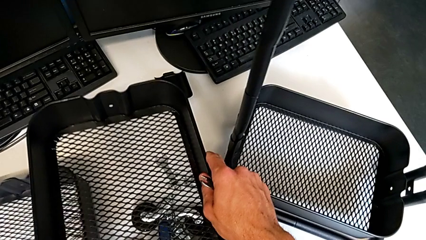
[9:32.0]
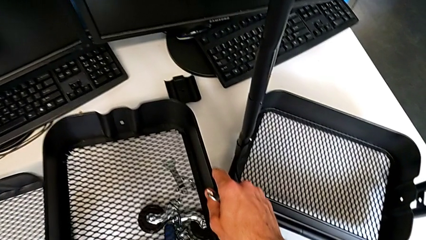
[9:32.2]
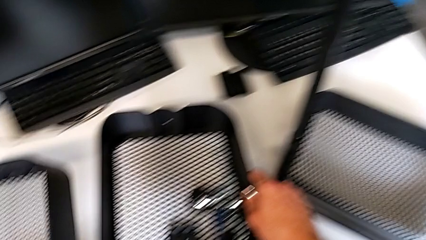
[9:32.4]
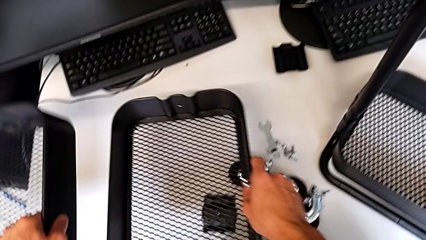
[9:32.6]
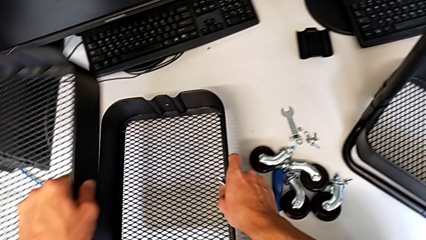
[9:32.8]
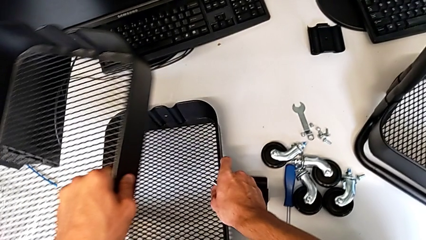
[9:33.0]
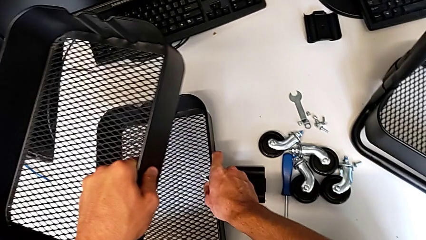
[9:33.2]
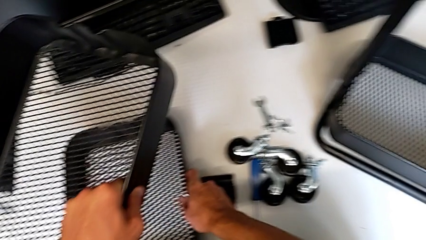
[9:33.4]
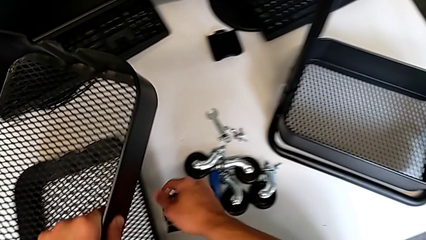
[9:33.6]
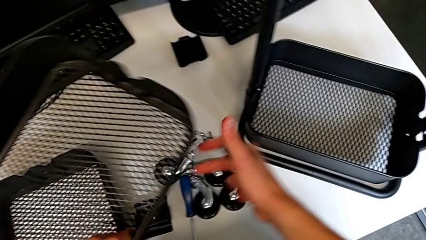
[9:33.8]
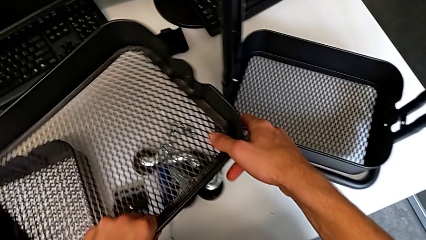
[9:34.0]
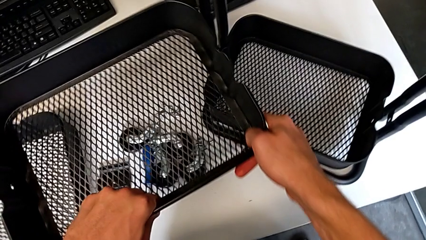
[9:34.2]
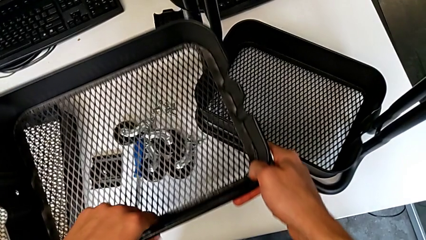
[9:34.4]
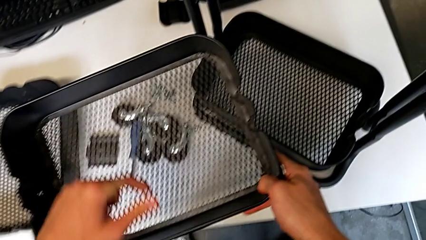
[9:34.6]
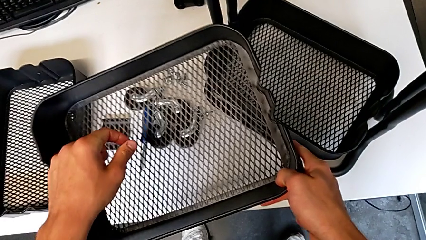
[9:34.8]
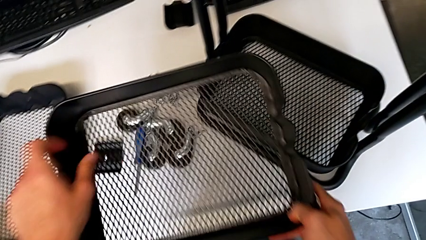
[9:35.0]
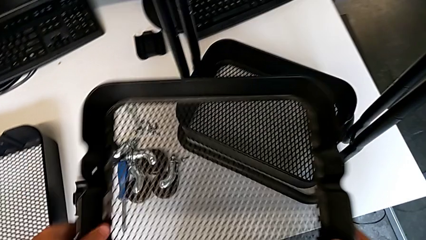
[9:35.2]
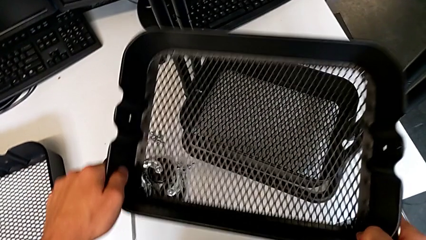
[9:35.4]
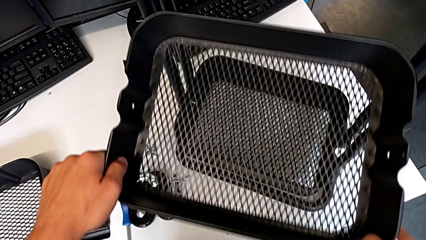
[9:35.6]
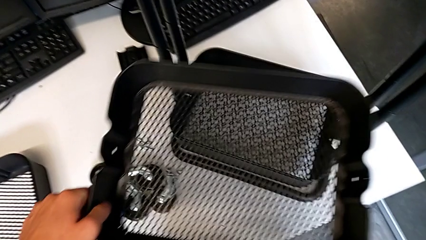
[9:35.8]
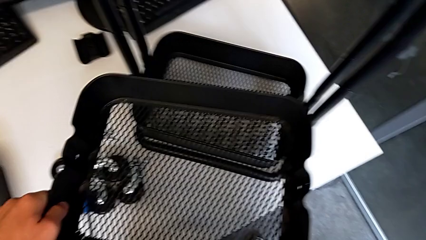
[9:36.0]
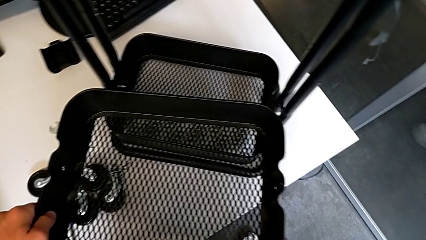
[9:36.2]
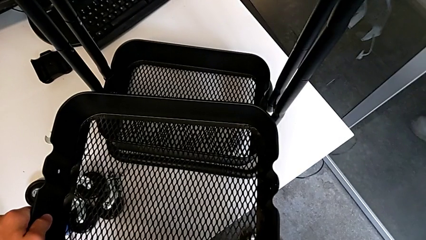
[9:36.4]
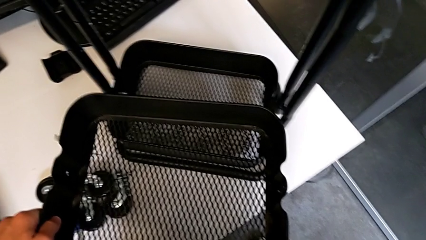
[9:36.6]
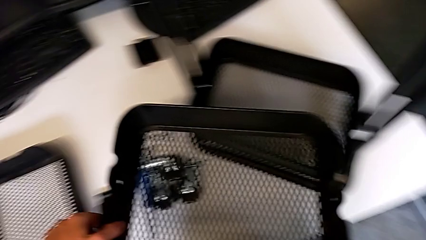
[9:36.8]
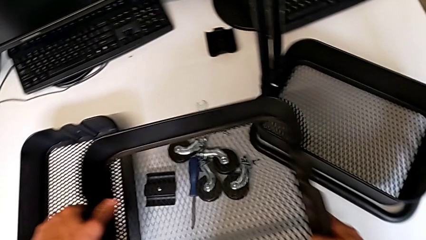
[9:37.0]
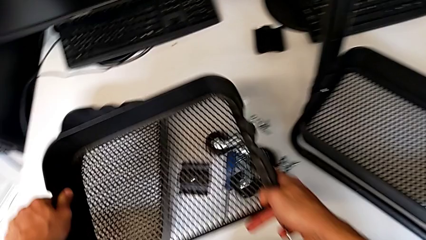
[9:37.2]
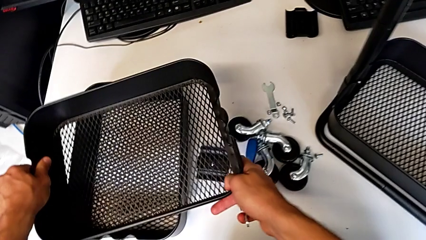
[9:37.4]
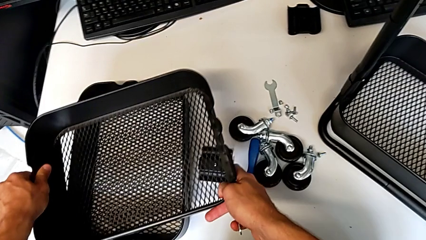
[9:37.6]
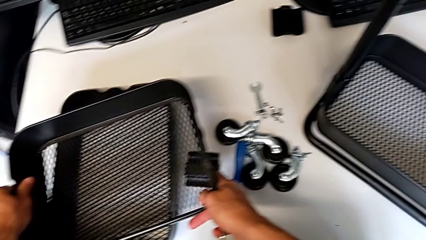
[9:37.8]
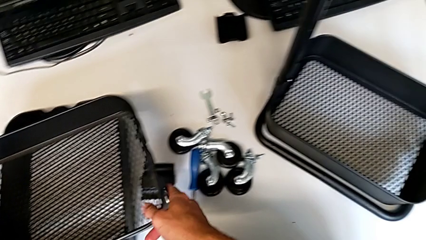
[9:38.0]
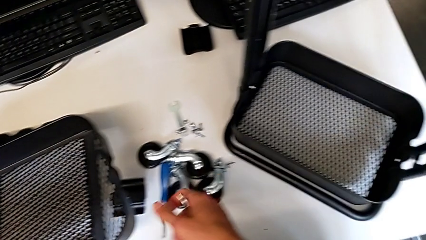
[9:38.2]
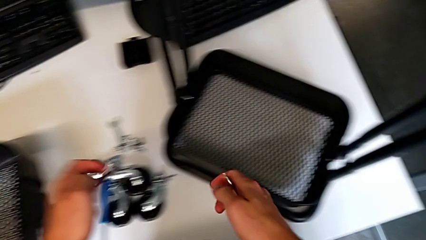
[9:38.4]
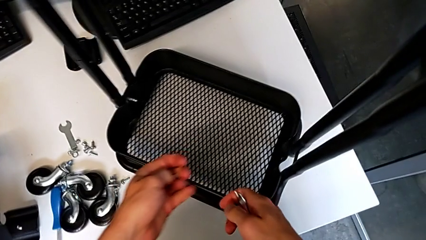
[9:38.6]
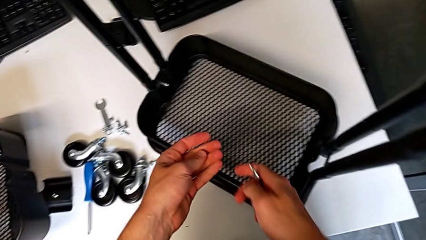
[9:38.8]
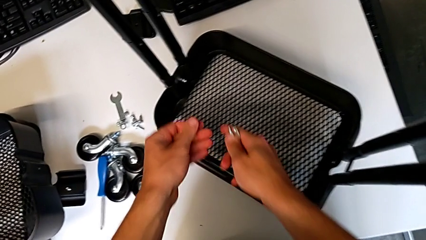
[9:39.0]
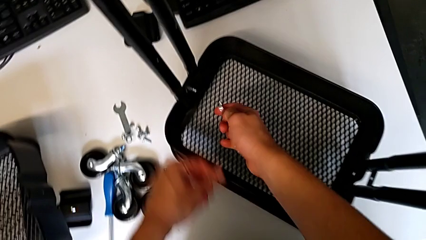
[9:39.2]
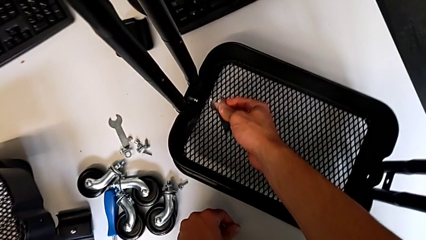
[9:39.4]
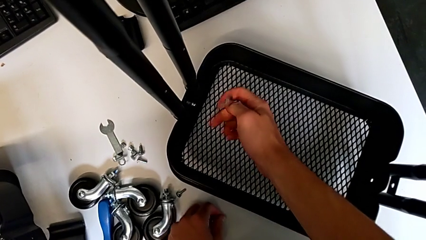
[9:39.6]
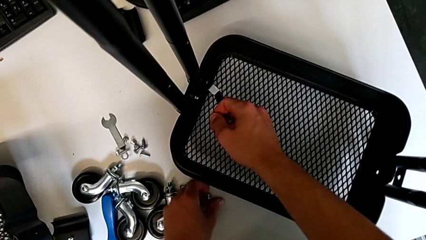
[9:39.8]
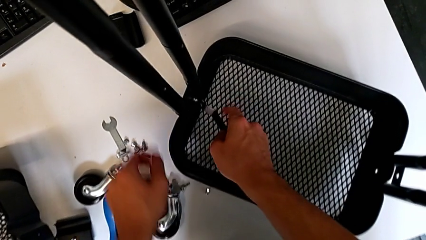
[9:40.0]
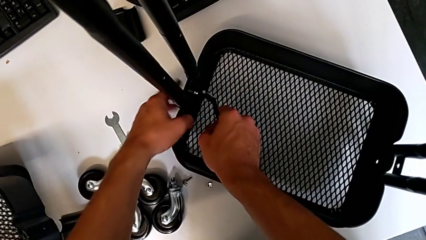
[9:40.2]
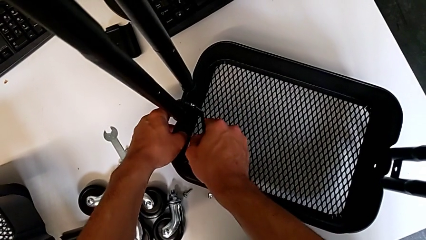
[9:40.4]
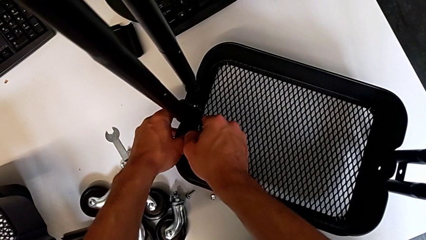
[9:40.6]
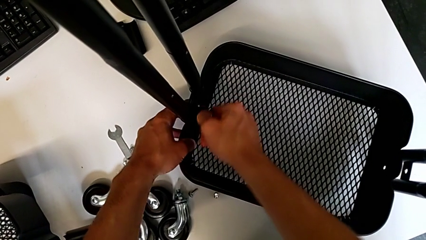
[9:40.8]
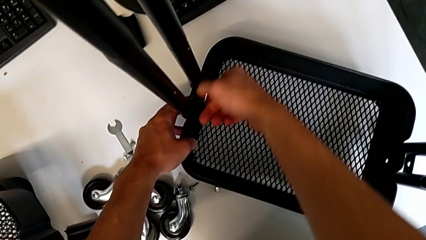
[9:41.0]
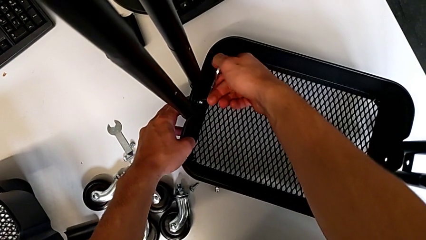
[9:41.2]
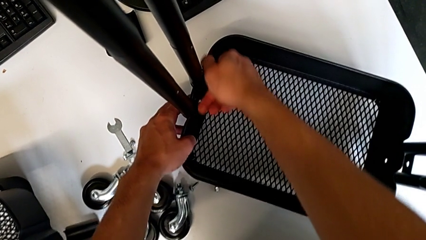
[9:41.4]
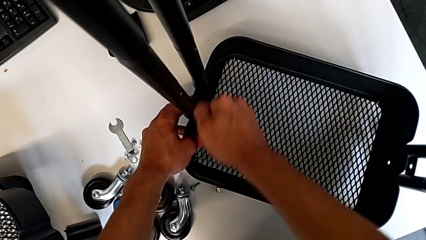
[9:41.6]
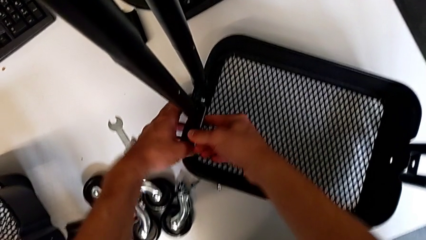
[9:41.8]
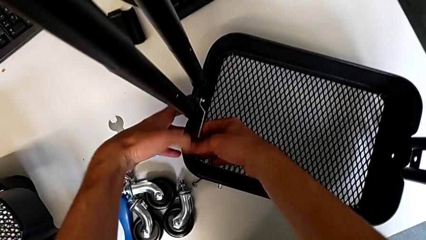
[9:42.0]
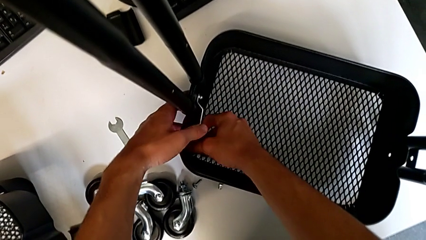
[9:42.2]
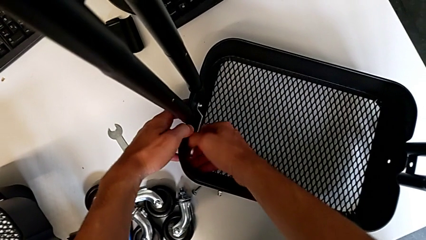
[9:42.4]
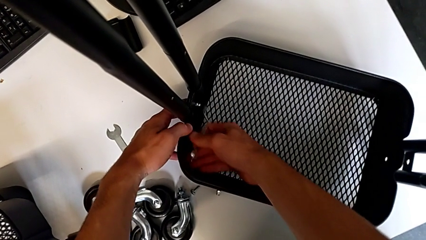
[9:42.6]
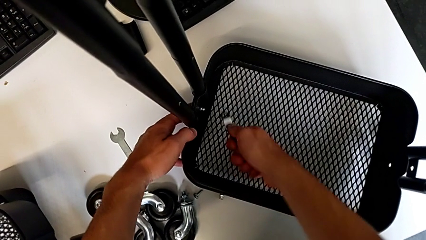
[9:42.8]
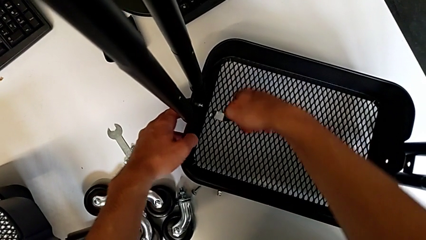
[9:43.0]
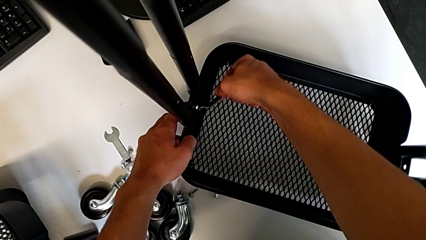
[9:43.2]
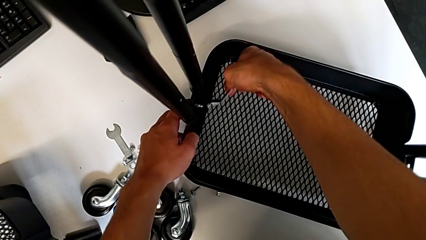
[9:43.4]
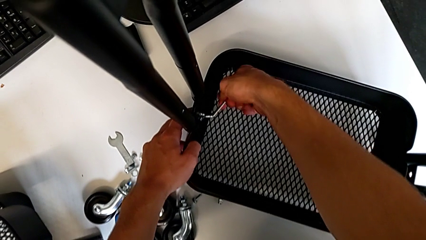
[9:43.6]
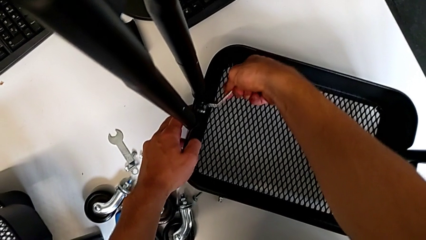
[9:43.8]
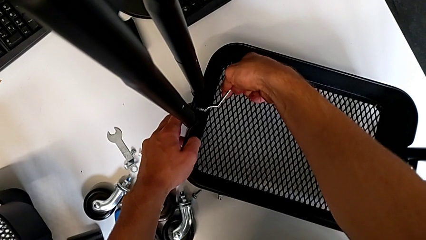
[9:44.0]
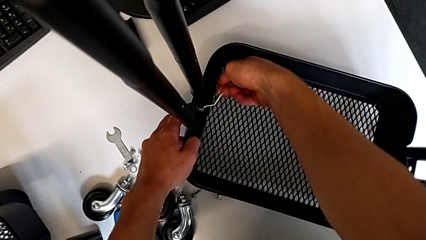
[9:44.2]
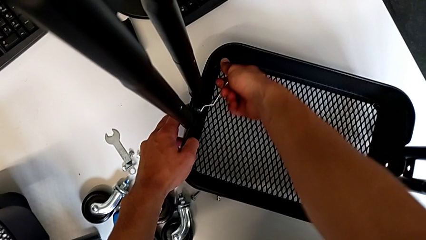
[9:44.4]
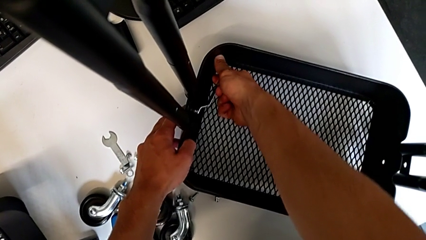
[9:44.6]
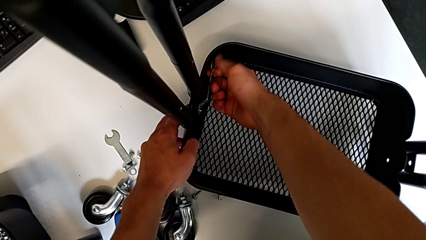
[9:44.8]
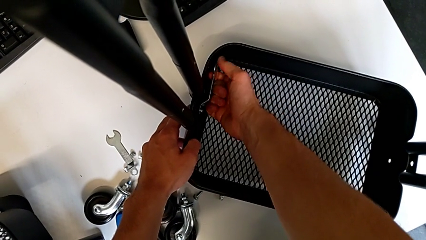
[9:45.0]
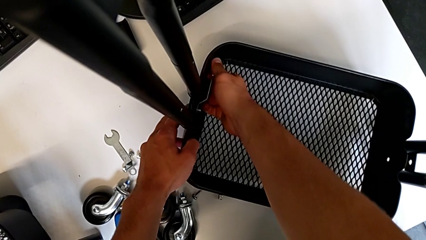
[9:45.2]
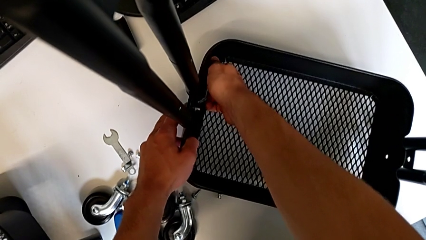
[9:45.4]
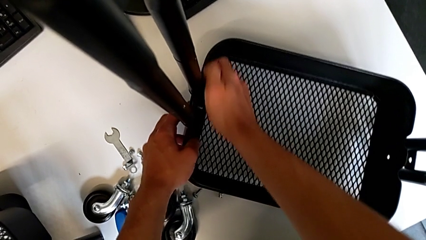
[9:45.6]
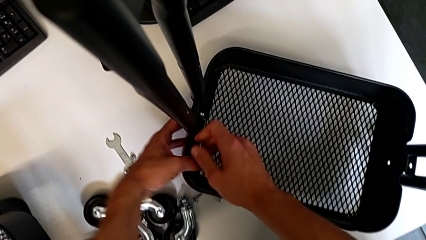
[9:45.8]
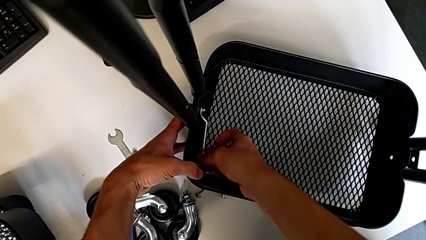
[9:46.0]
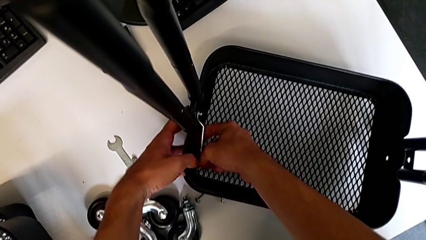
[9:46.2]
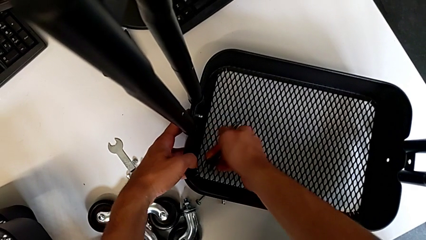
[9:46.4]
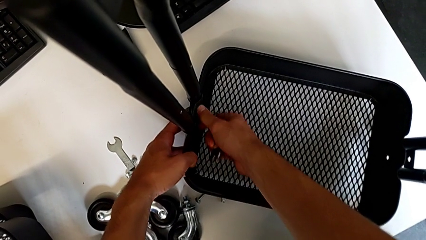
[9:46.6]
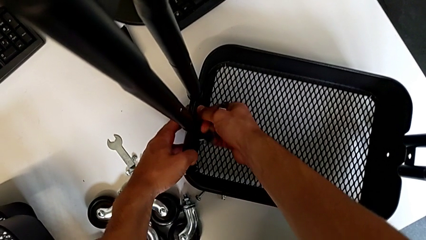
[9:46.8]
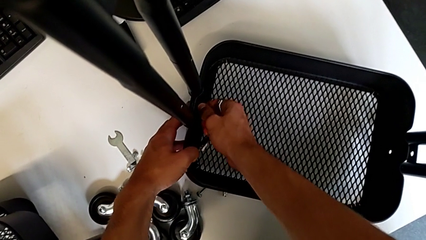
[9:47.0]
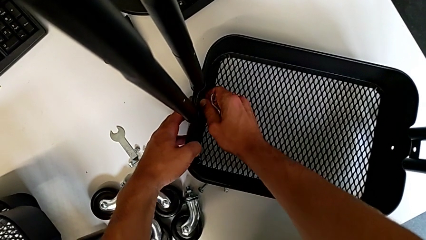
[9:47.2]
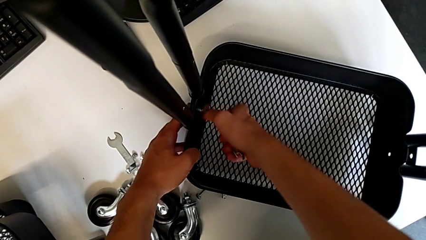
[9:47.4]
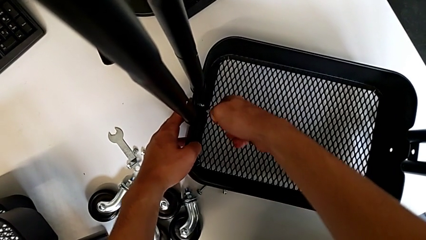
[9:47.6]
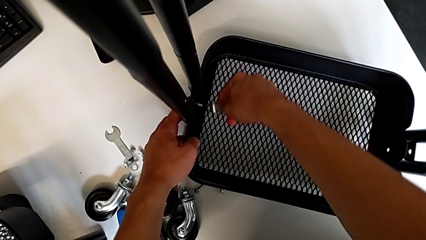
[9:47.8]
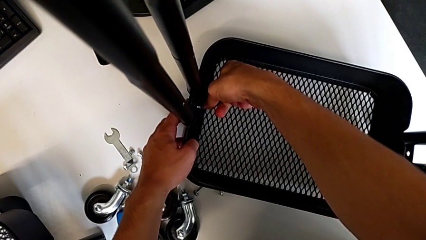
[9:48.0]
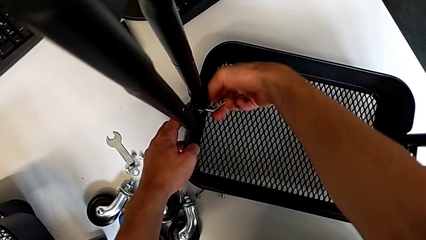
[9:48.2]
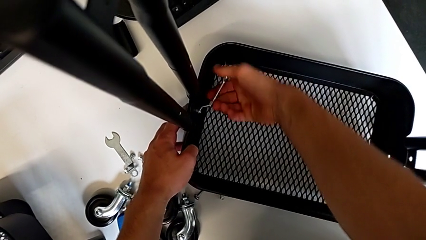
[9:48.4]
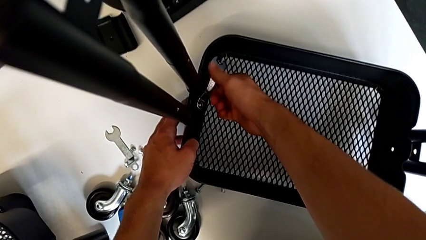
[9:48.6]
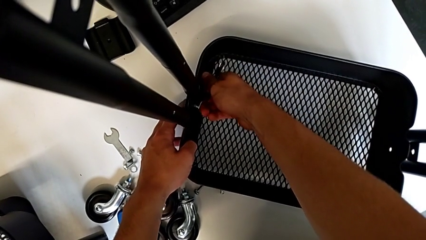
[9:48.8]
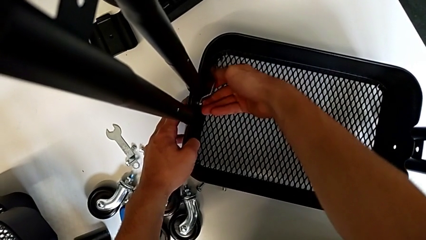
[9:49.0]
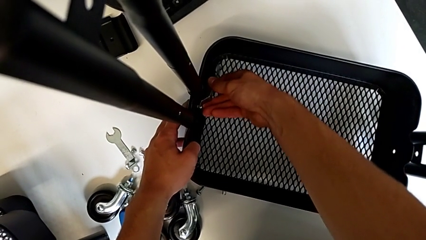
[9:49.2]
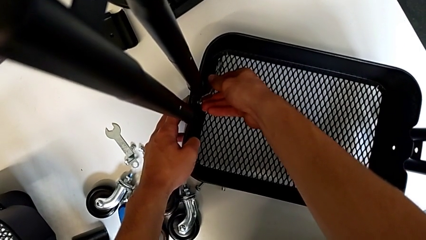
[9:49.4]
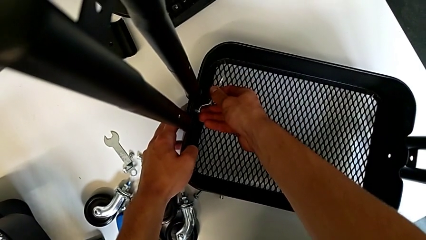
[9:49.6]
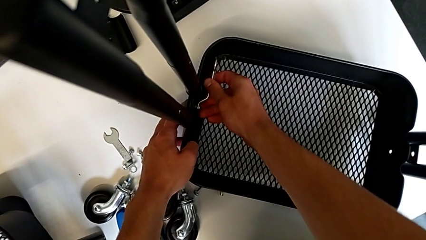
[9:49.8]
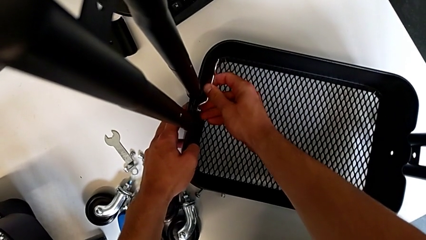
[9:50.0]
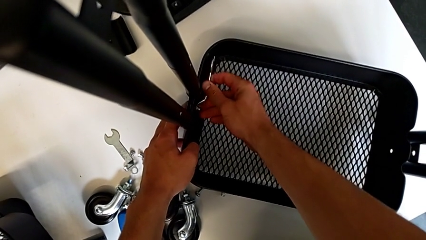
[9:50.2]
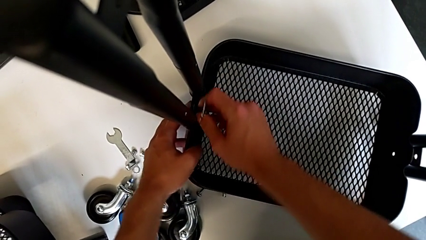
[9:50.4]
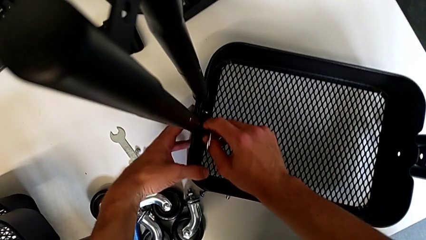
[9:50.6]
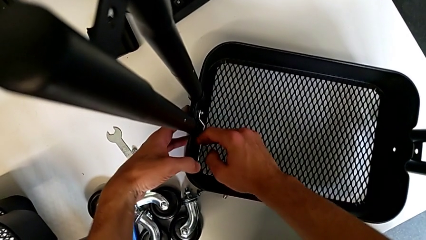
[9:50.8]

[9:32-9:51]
The camera wearer is assembling the first tray. They place the grid tray with the right hand and grab it with the left hand, hold it, approach it, place it, approach the utility cart, insert the hexagonal wrench, unscrew the hex nut, withdraw the hexagonal wrench, insert it, unscrew the hex nut, withdraw the hexagonal wrench, unscrew the hex nut, insert the hexagonal wrench and unscrew the hex nut.
